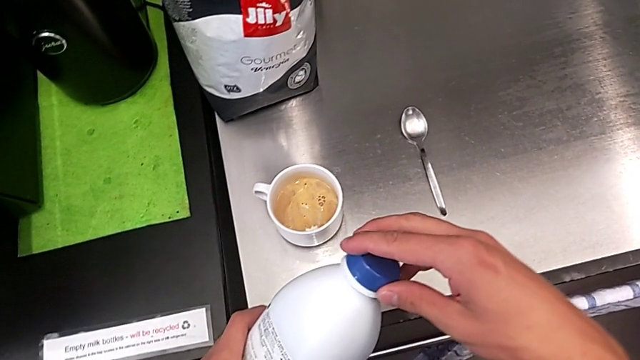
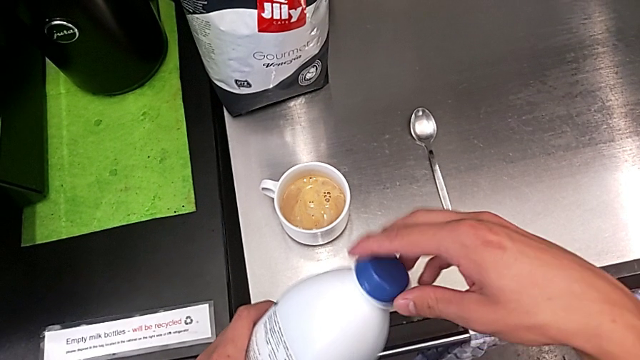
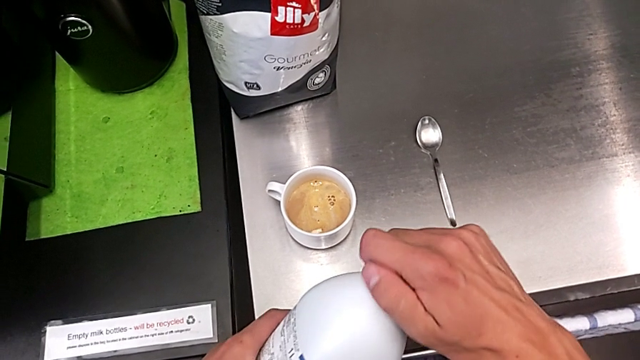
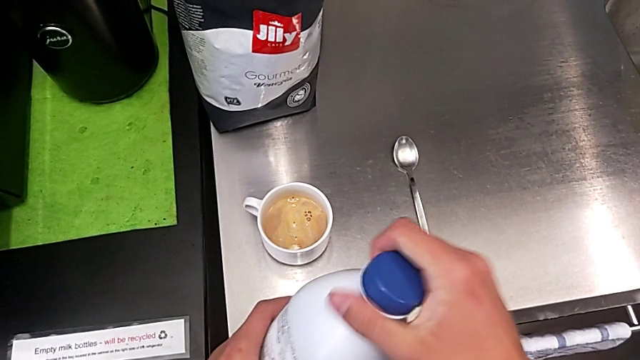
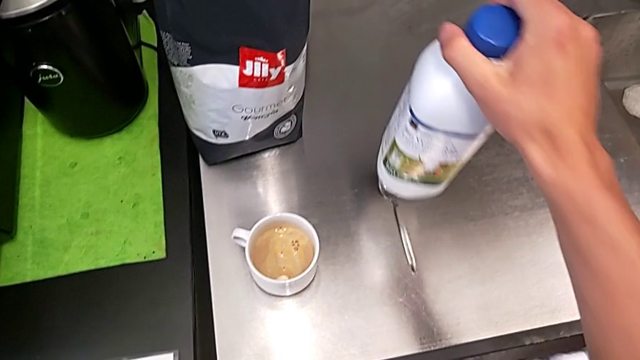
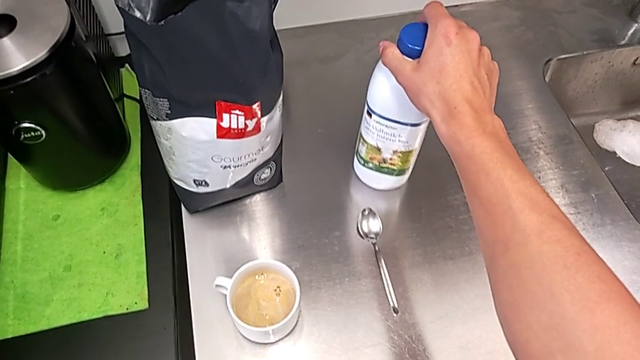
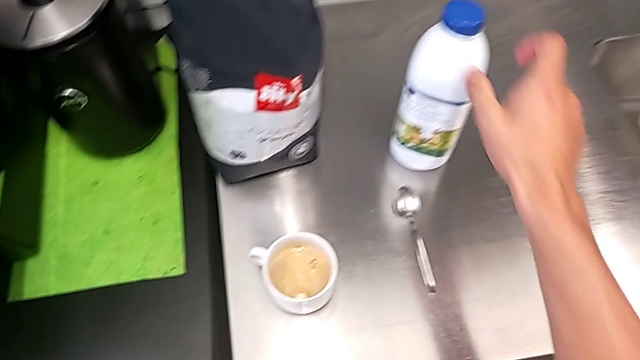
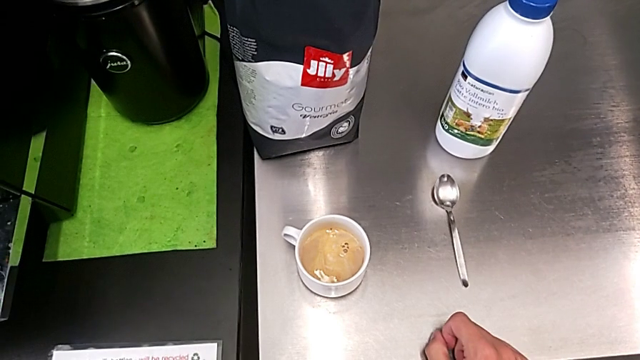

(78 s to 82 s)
The camera wearer is adding milk to their coffee. They close the blue cup lid and place the white cream.

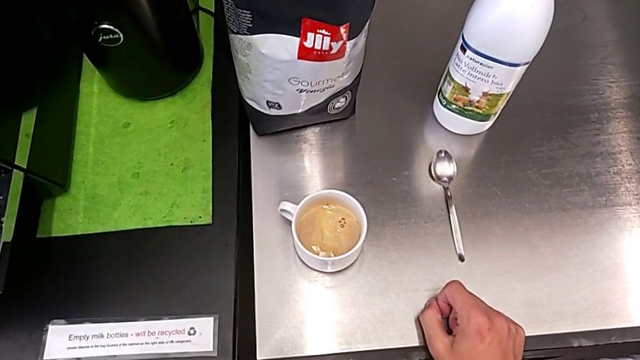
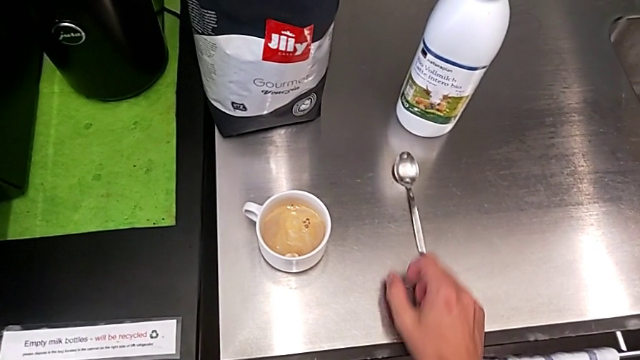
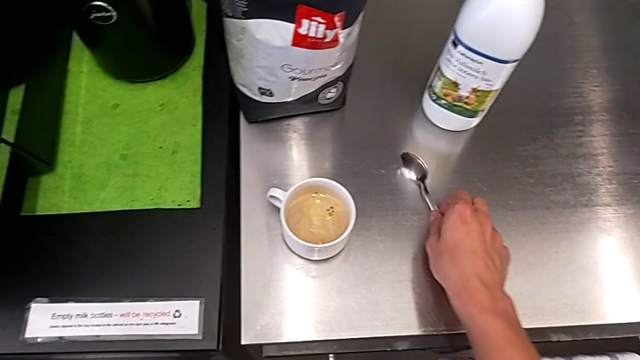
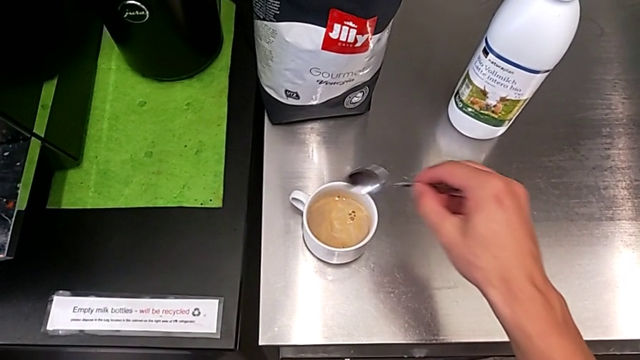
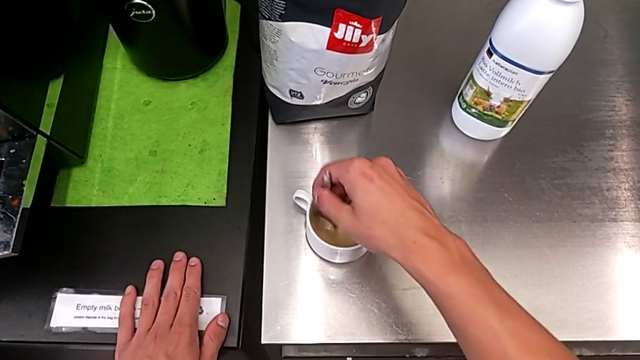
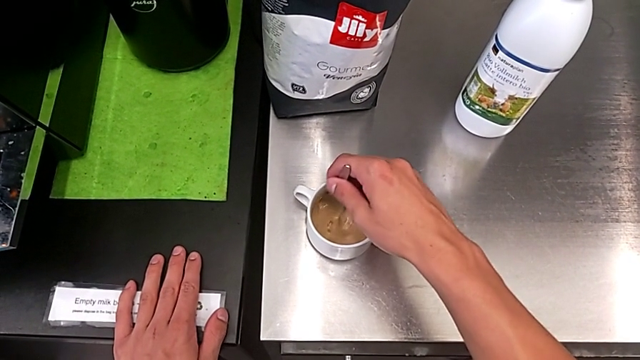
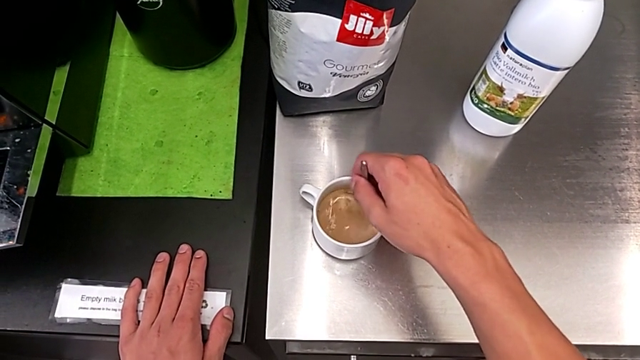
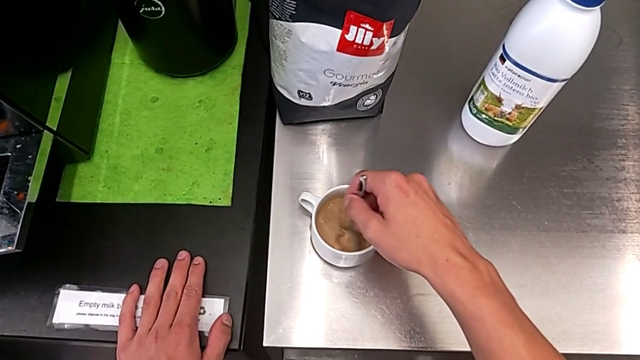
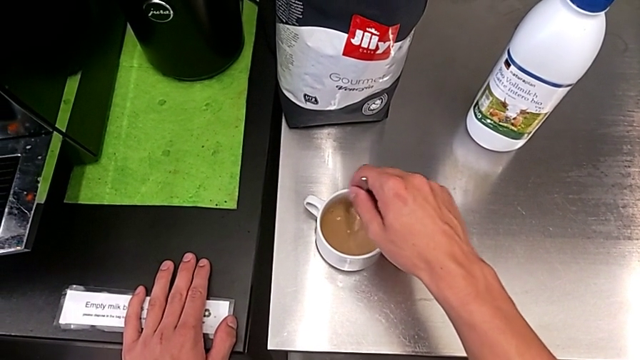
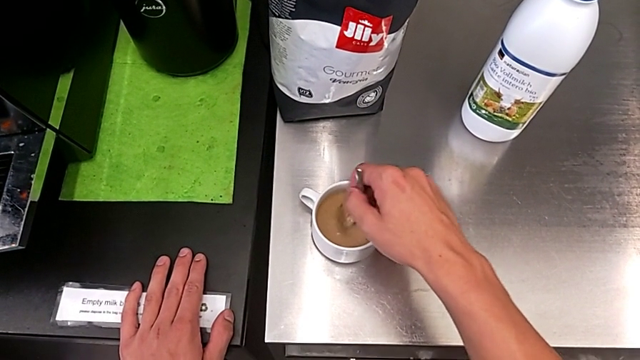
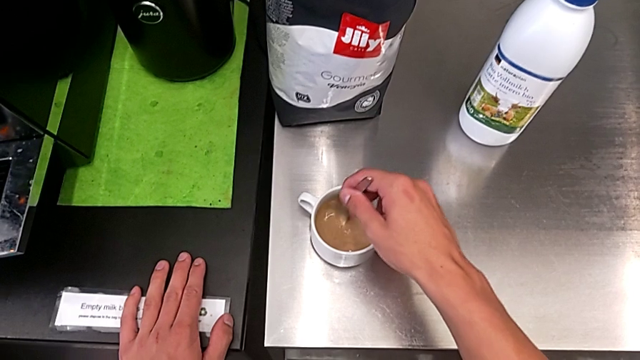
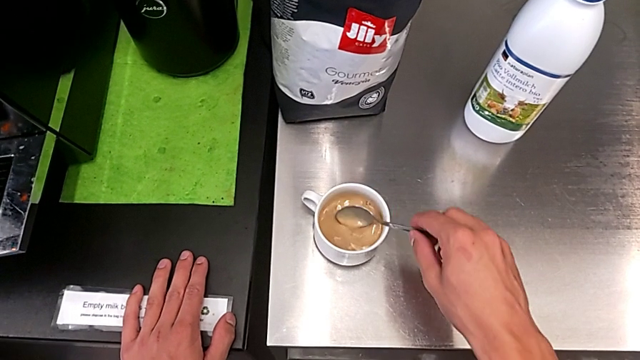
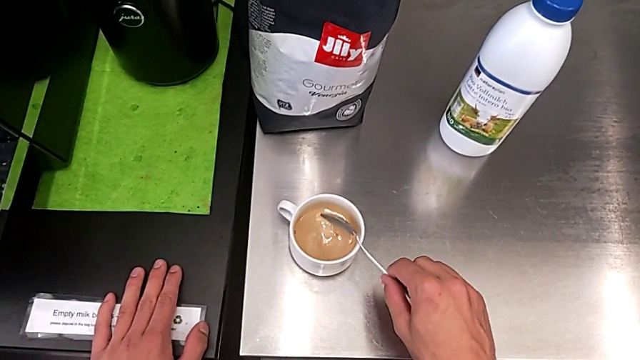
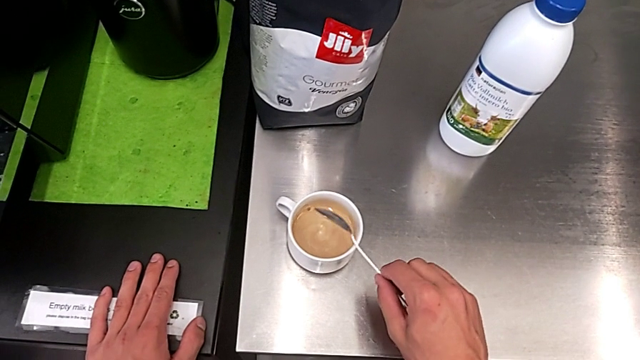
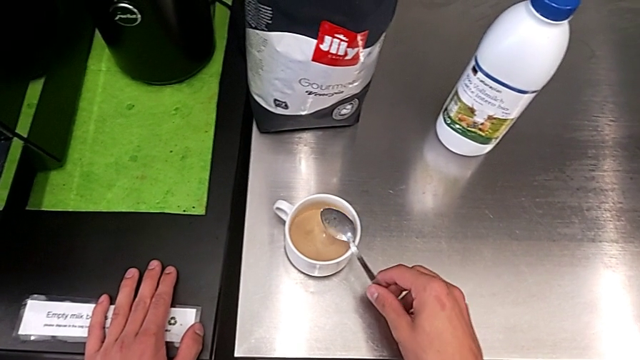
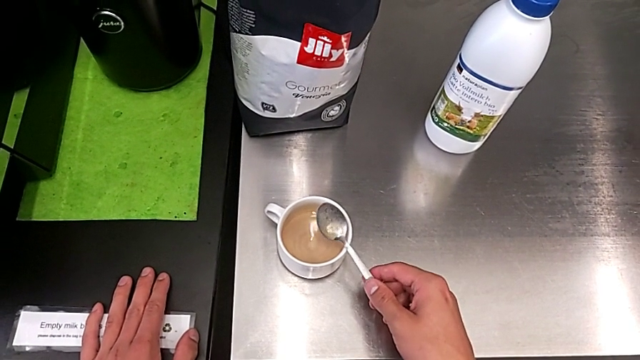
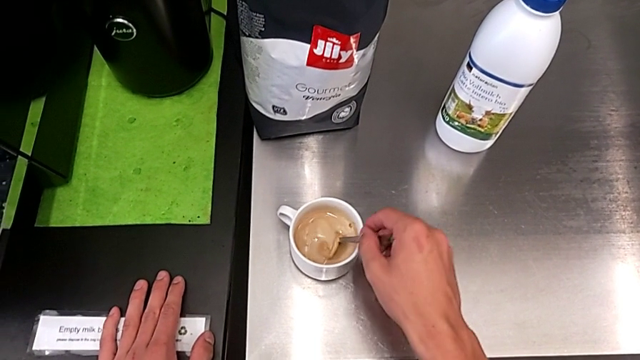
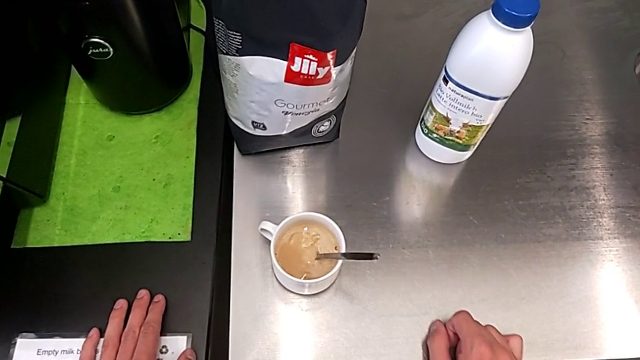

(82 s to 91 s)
The camera wearer mixes the coffee using a spoon. They grab the spoon and stir the coffee.

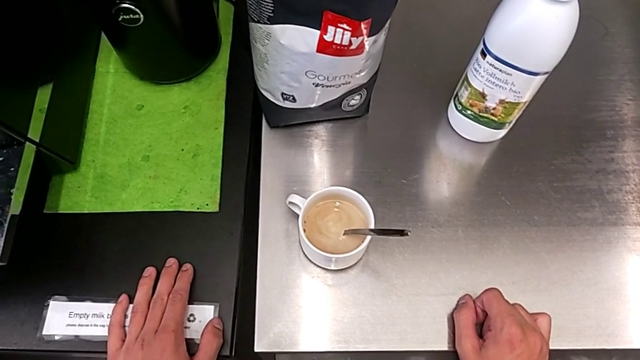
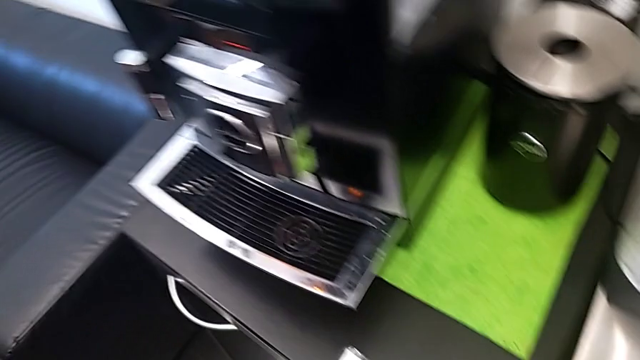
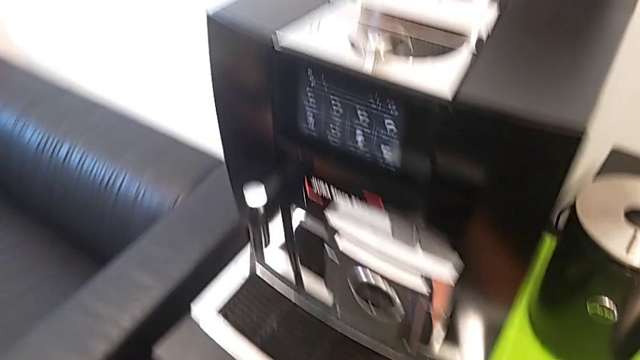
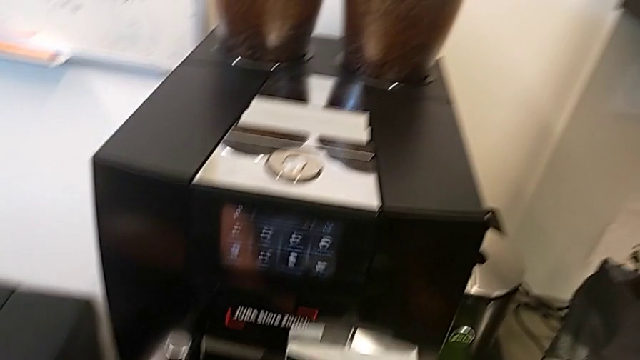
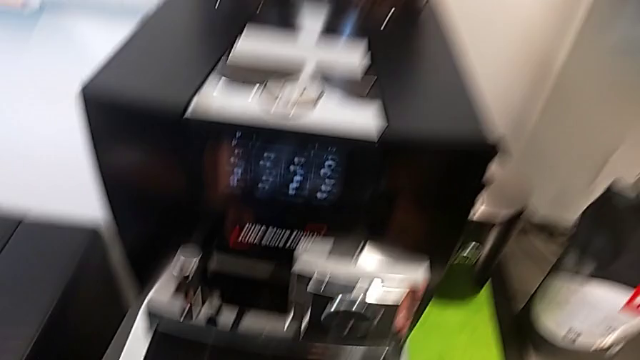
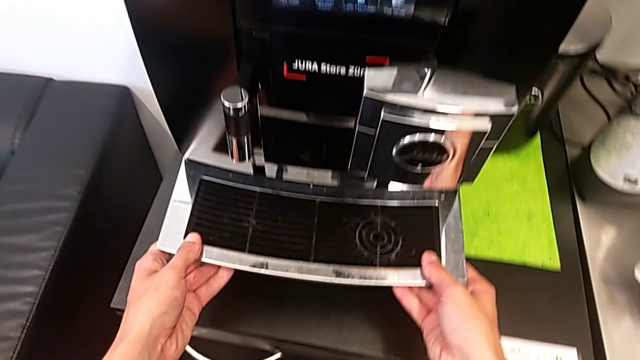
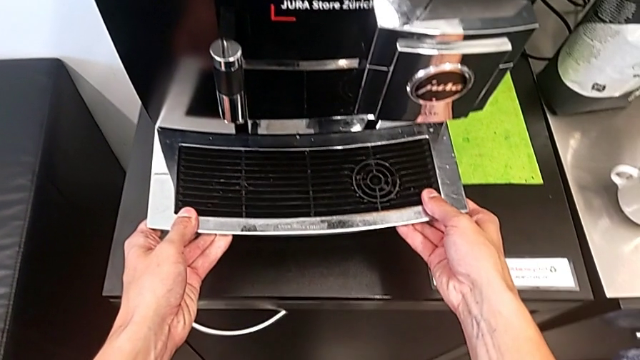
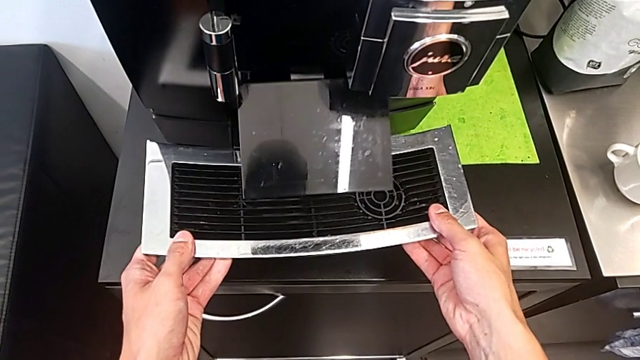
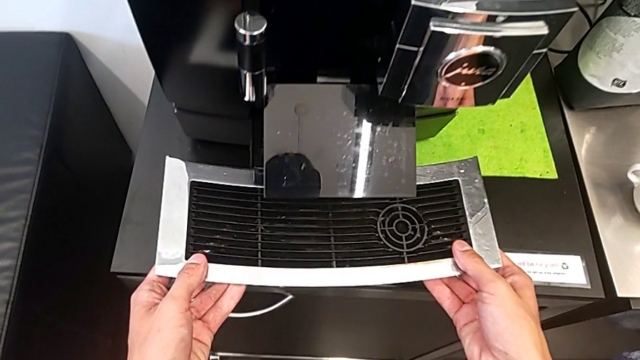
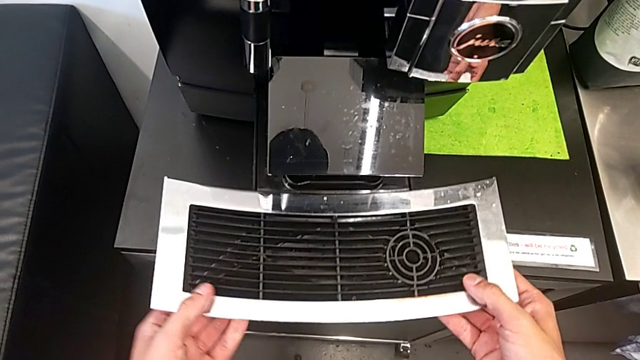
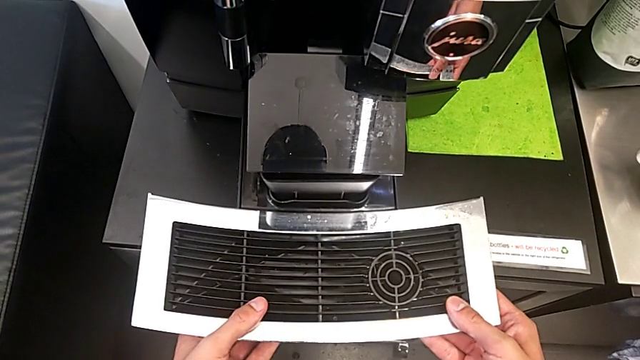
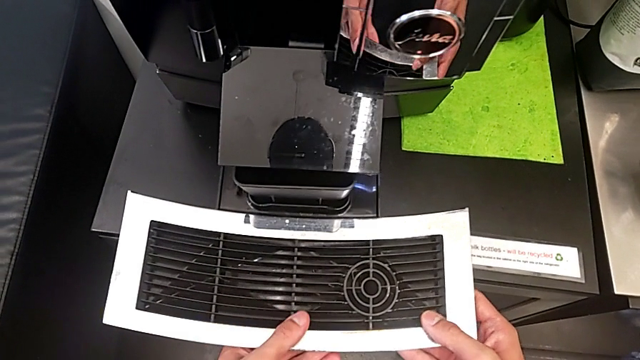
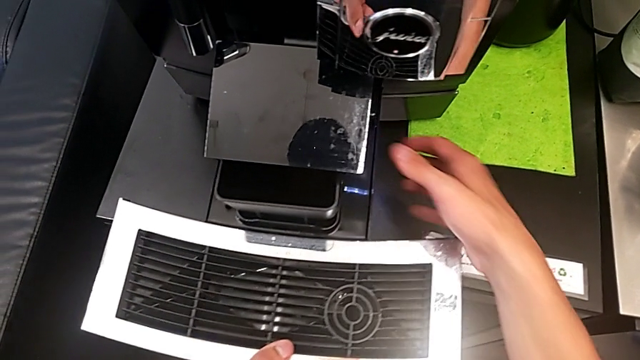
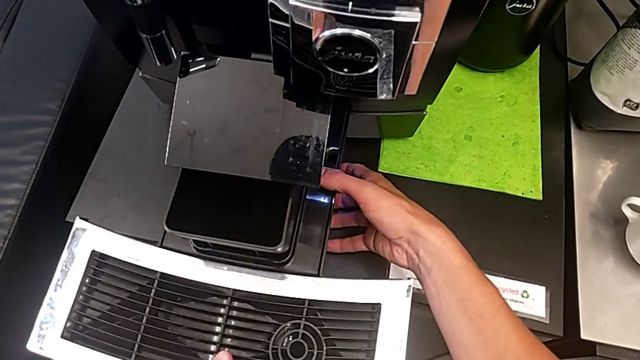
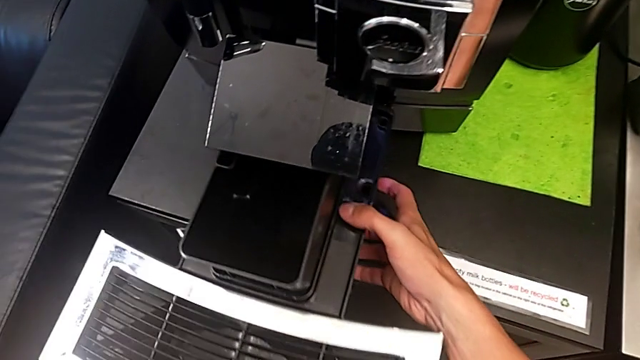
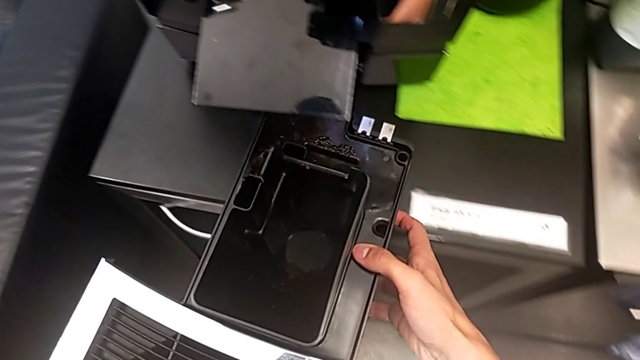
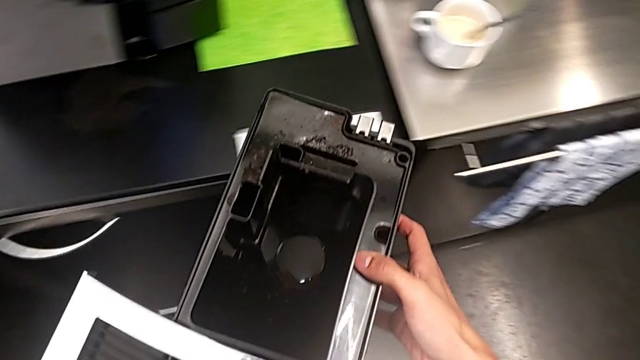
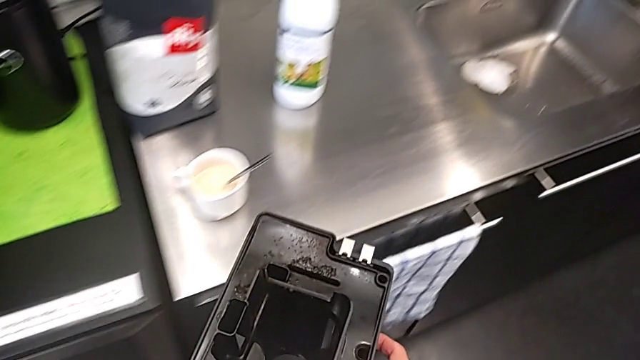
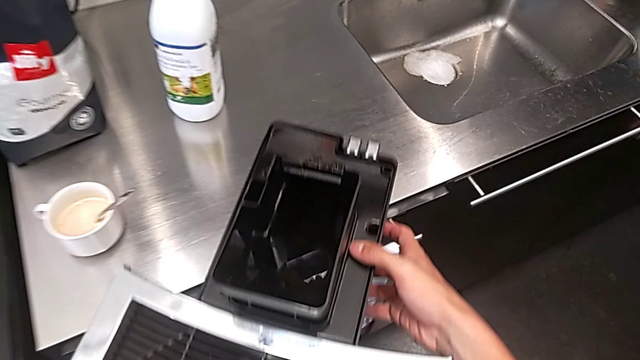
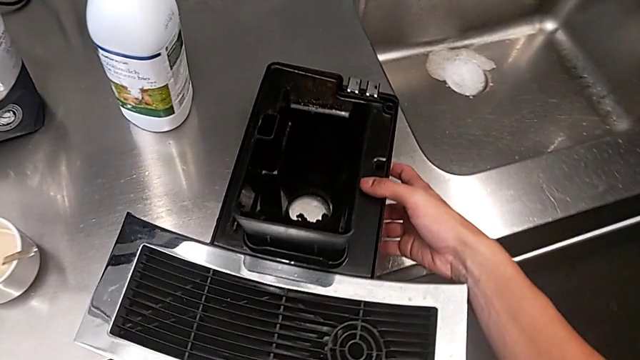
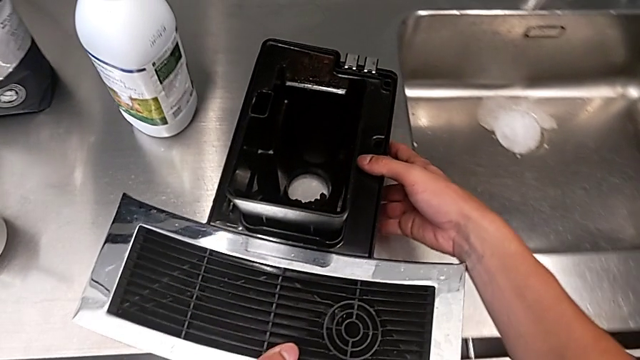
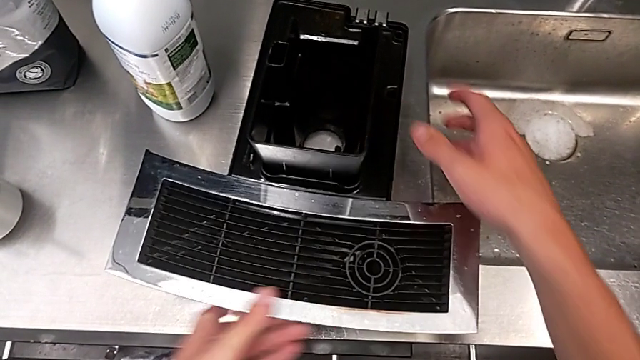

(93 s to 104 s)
The camera wearer is emptying both the drip tray and the ground container. They withdraw the top drip tray and place it.
